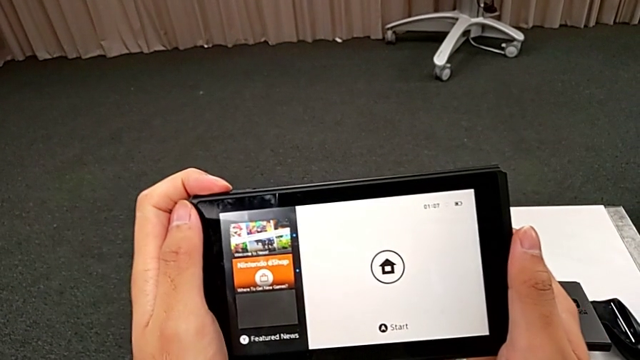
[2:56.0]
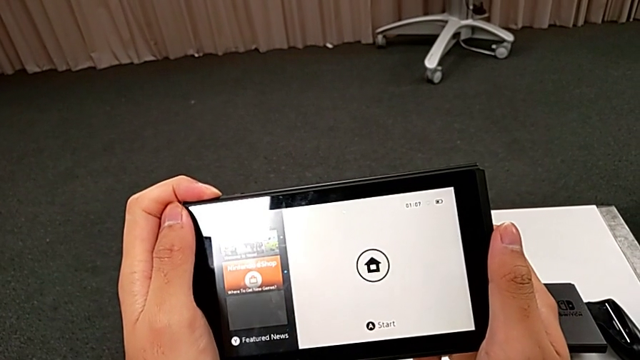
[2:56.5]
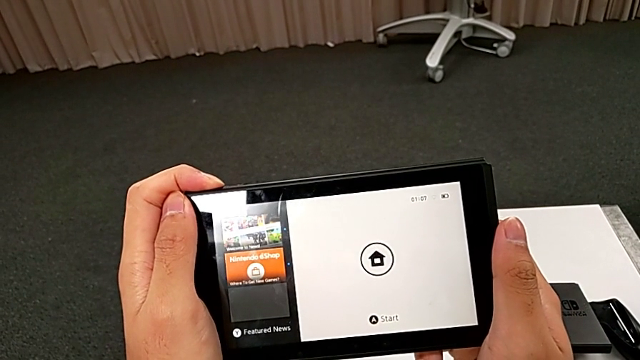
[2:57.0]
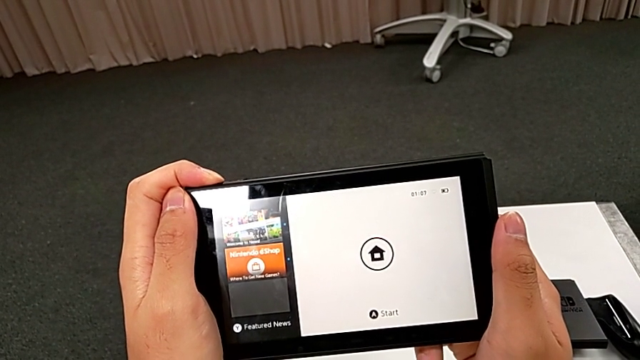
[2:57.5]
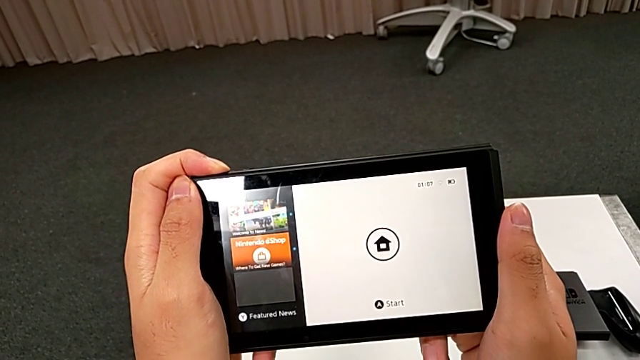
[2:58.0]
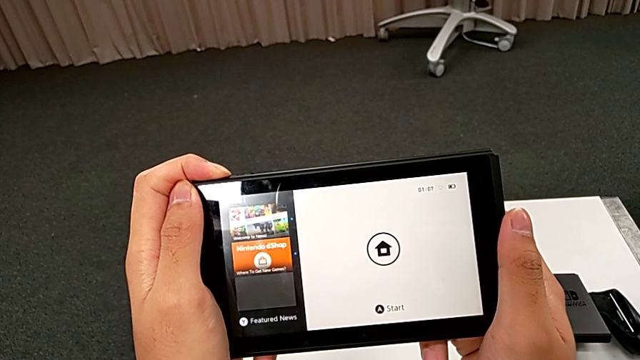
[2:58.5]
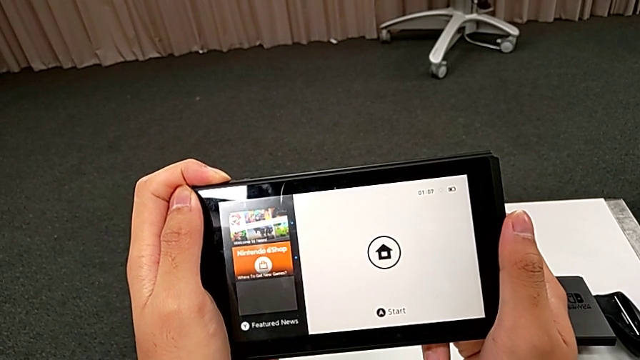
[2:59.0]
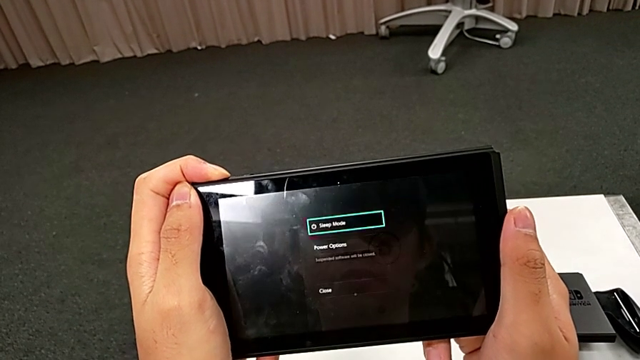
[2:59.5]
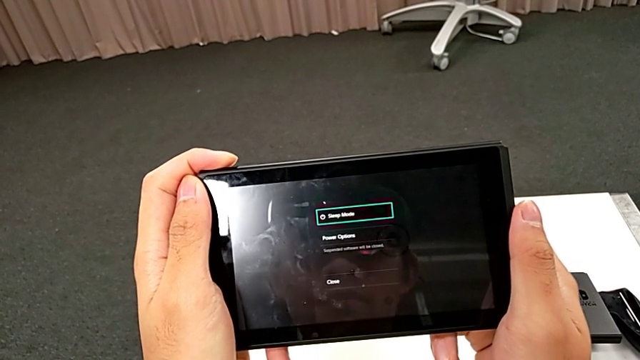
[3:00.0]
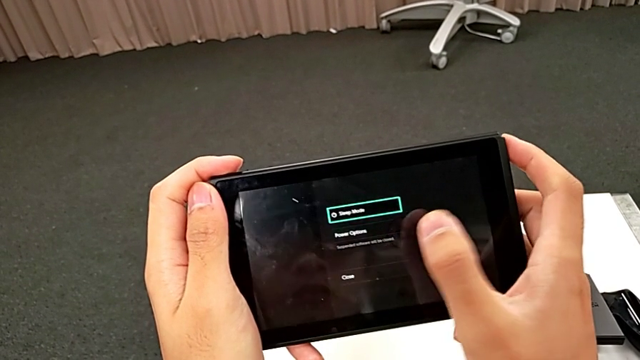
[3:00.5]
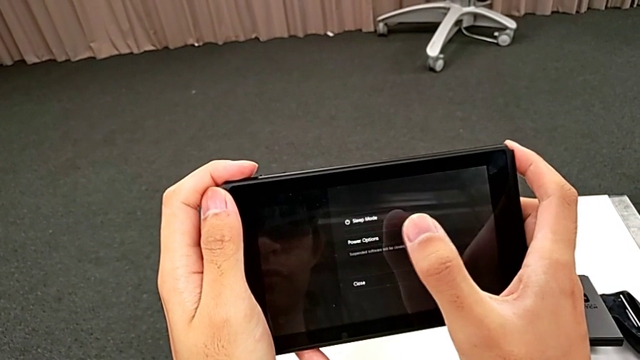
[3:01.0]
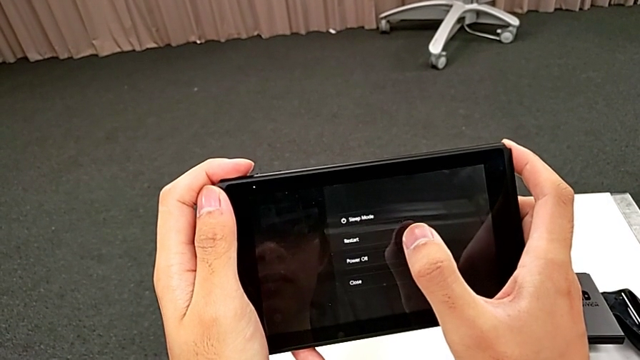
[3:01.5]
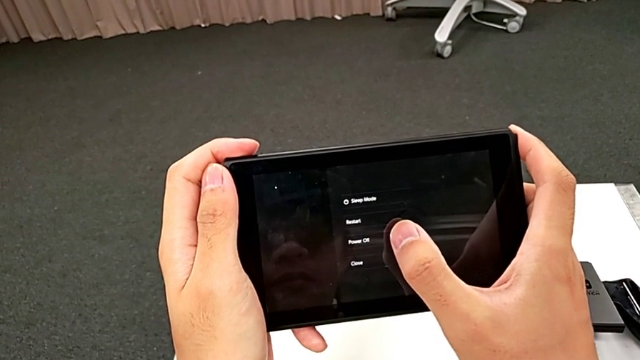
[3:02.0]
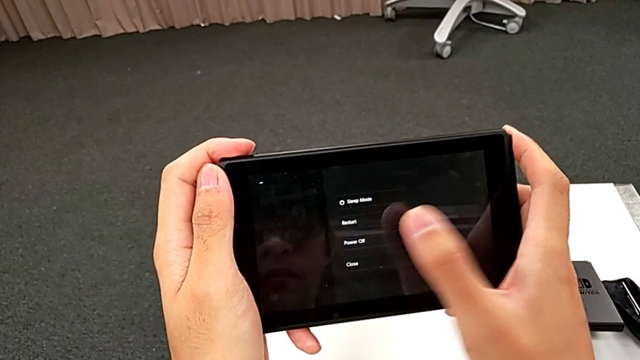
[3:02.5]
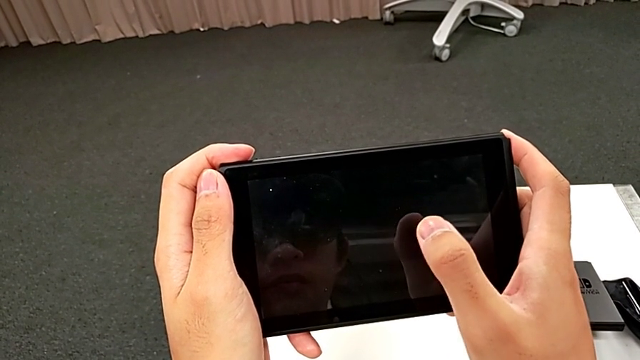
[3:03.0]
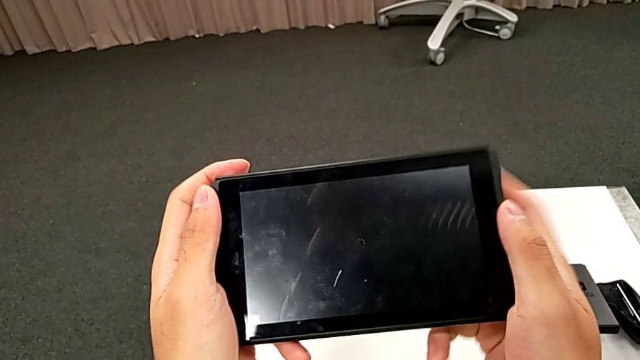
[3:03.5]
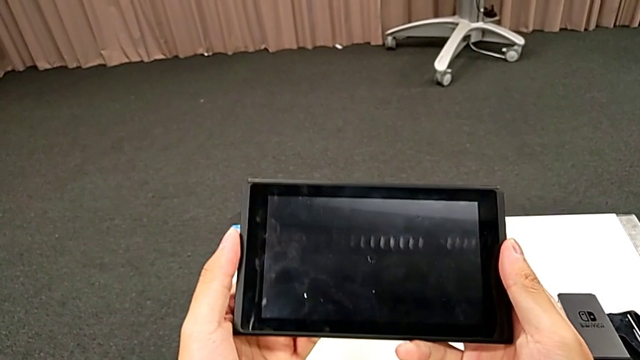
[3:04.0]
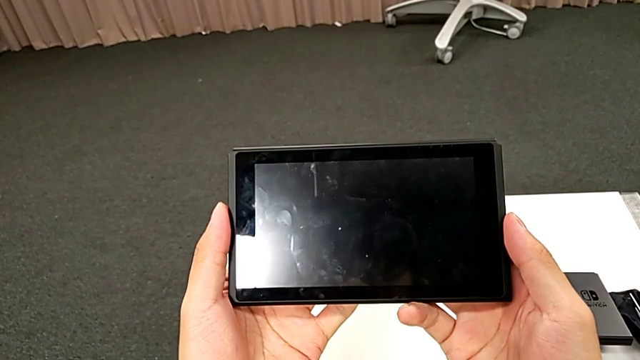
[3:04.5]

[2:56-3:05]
The camera wearer turns off their Nintendo Switch. They turn off the Nintendo Switch and touch it.
